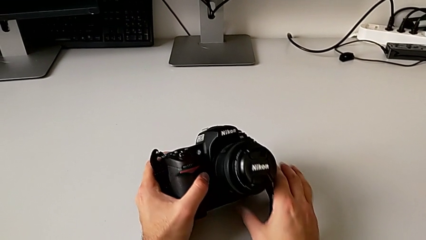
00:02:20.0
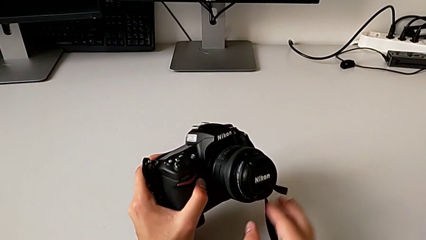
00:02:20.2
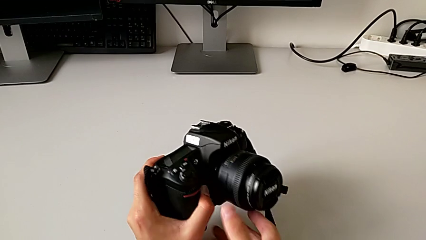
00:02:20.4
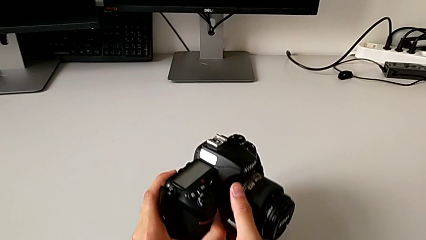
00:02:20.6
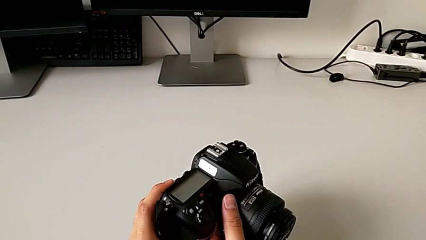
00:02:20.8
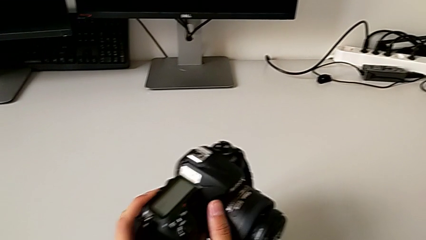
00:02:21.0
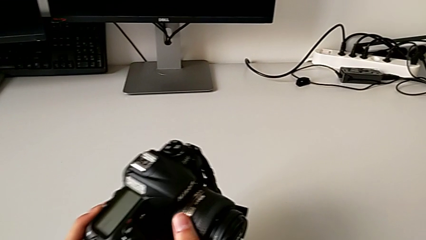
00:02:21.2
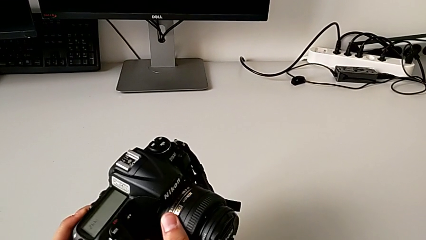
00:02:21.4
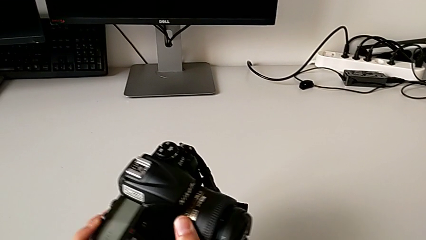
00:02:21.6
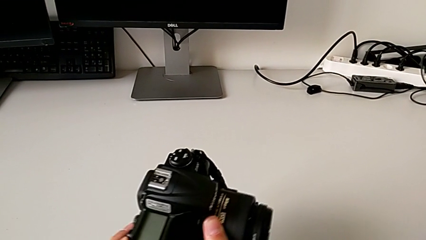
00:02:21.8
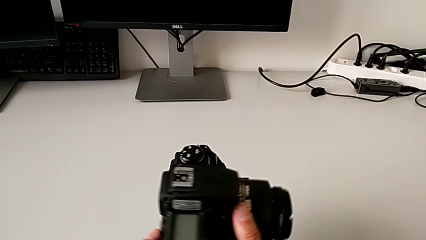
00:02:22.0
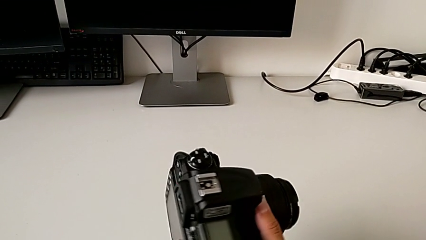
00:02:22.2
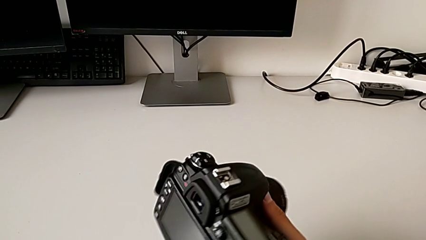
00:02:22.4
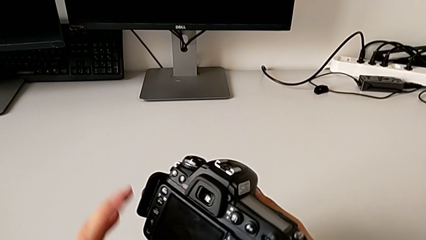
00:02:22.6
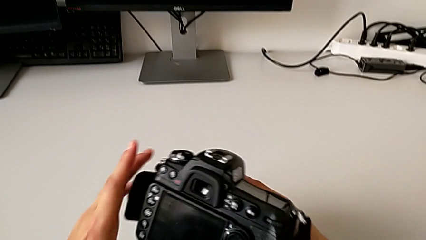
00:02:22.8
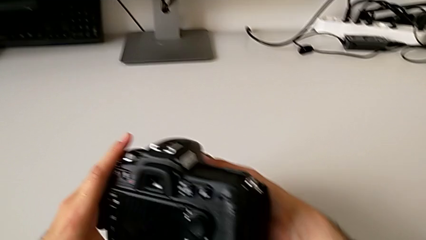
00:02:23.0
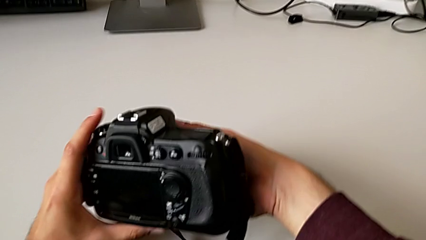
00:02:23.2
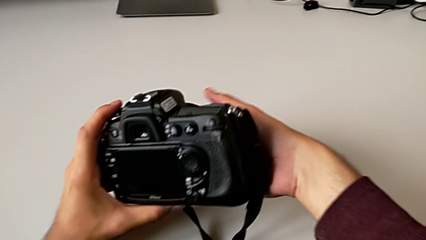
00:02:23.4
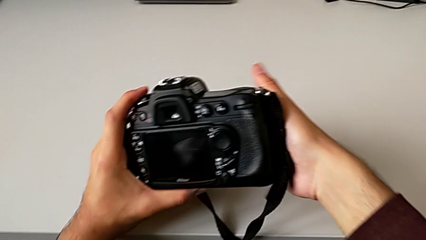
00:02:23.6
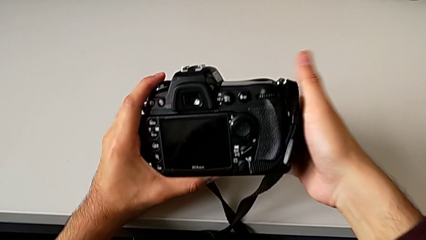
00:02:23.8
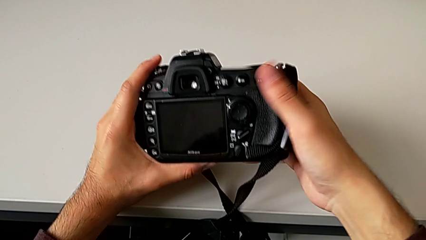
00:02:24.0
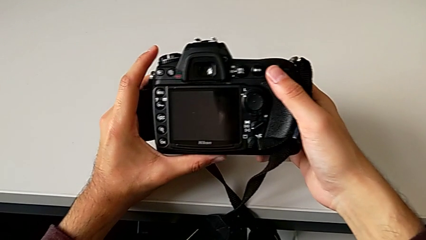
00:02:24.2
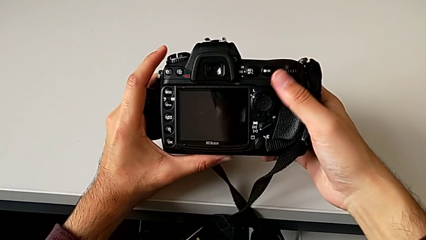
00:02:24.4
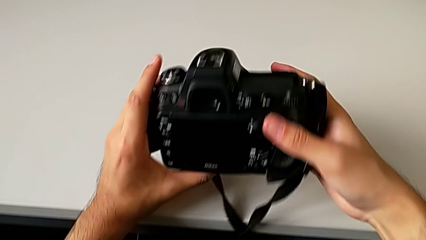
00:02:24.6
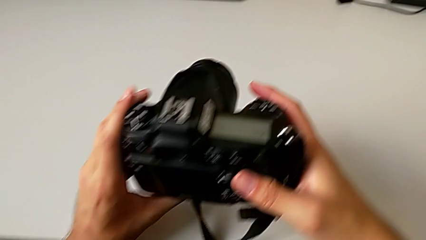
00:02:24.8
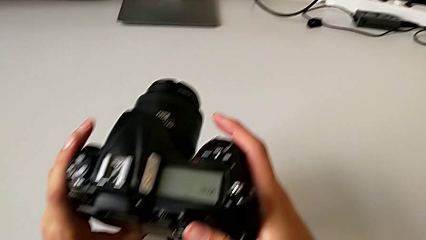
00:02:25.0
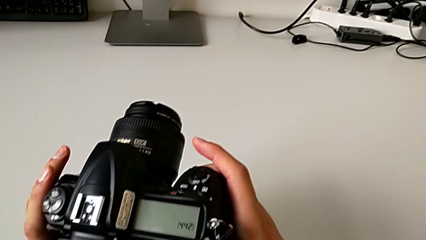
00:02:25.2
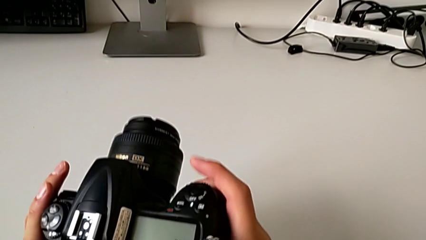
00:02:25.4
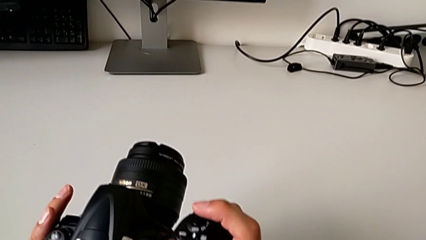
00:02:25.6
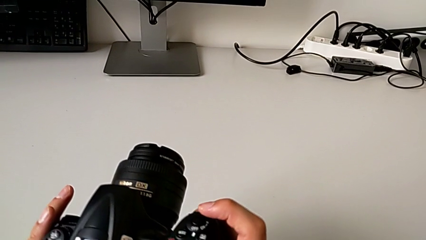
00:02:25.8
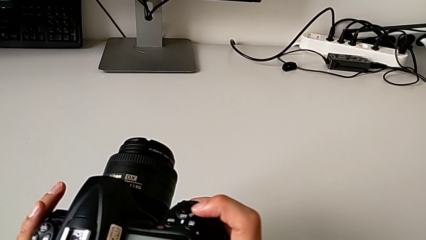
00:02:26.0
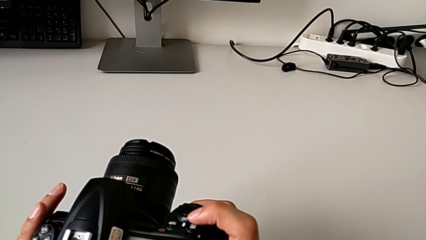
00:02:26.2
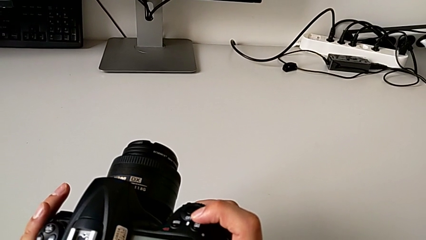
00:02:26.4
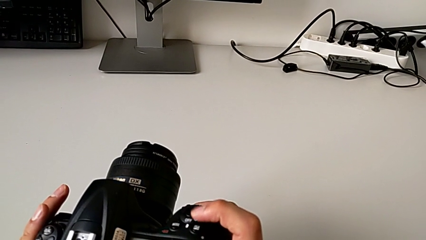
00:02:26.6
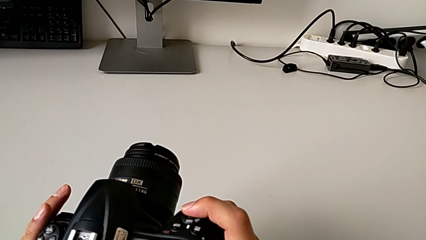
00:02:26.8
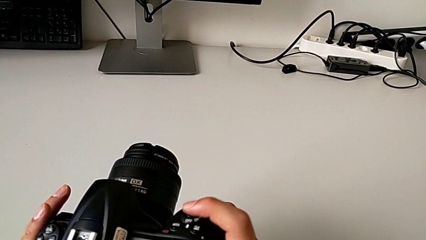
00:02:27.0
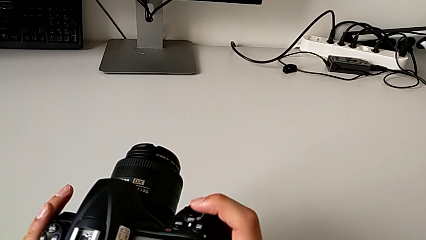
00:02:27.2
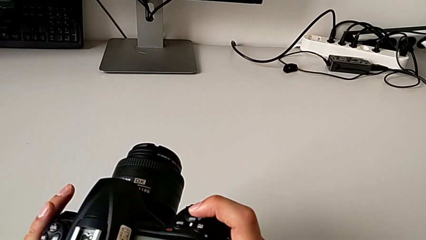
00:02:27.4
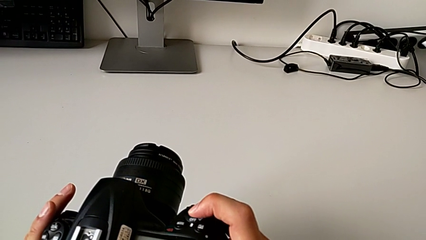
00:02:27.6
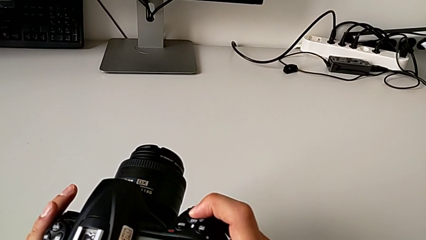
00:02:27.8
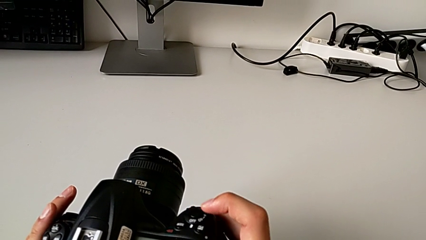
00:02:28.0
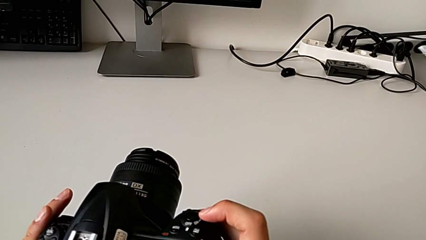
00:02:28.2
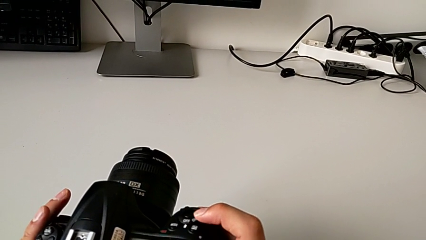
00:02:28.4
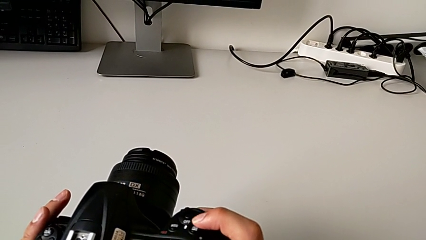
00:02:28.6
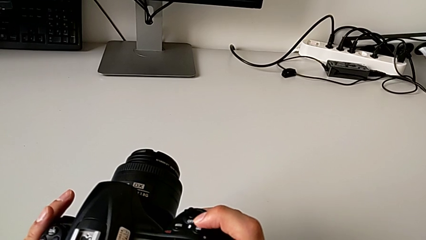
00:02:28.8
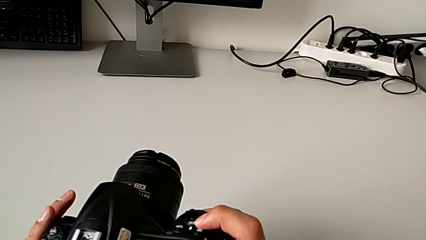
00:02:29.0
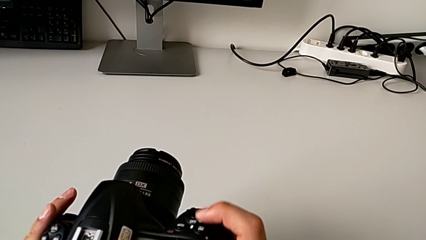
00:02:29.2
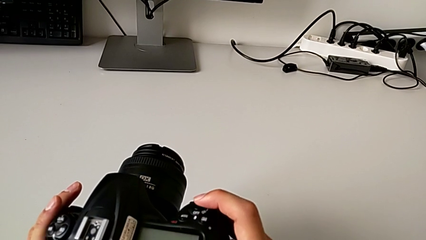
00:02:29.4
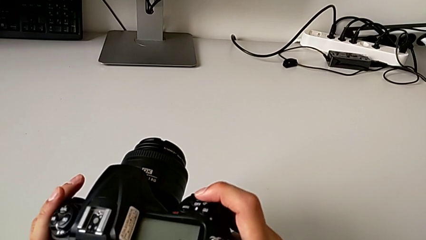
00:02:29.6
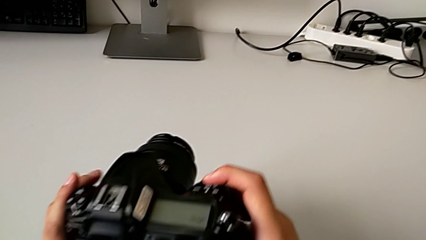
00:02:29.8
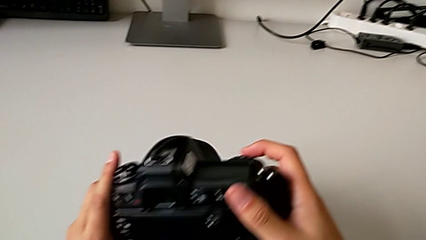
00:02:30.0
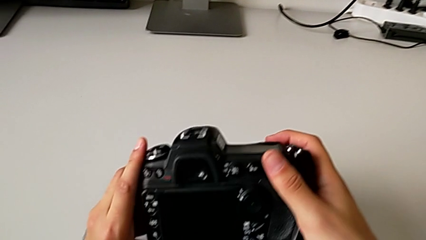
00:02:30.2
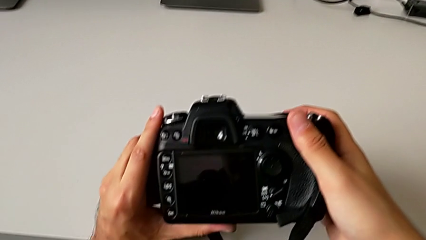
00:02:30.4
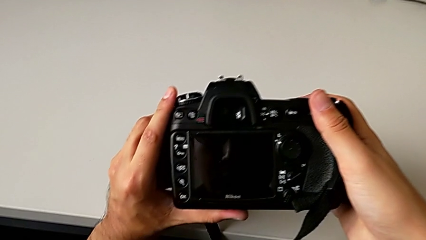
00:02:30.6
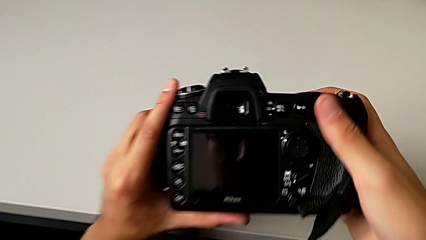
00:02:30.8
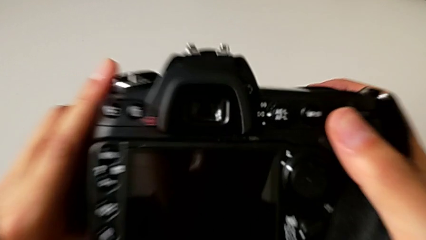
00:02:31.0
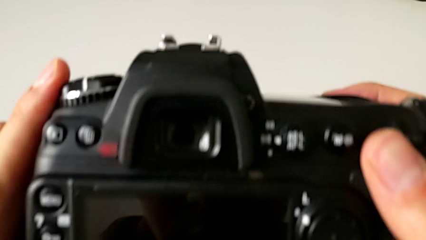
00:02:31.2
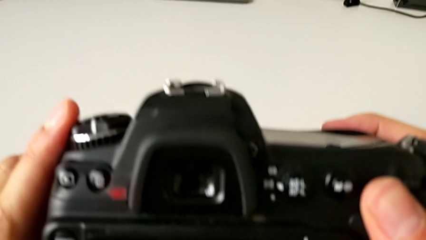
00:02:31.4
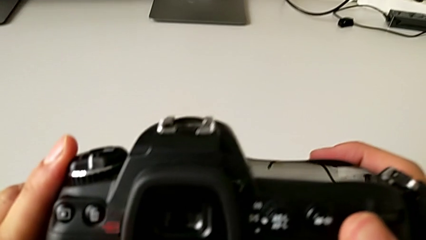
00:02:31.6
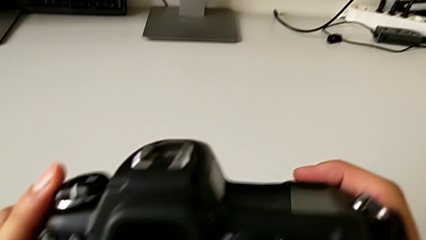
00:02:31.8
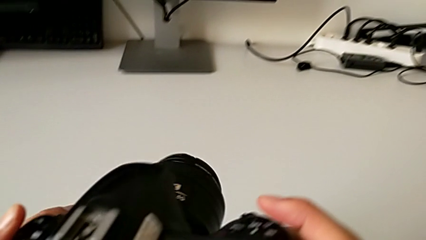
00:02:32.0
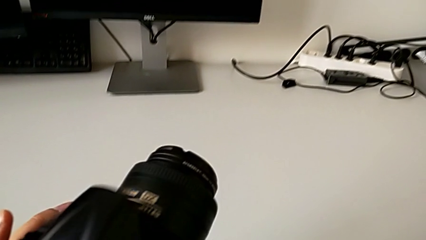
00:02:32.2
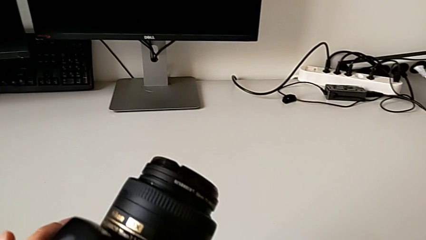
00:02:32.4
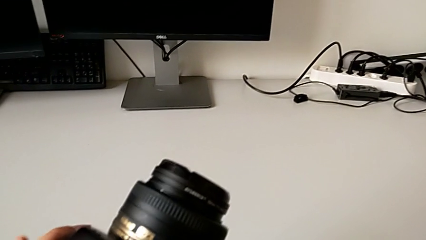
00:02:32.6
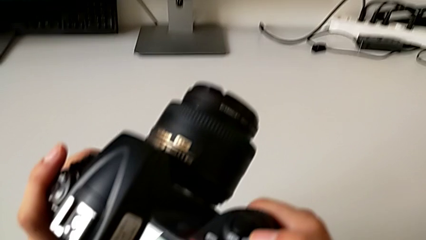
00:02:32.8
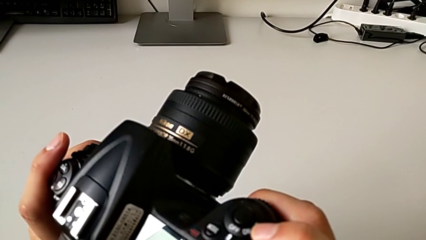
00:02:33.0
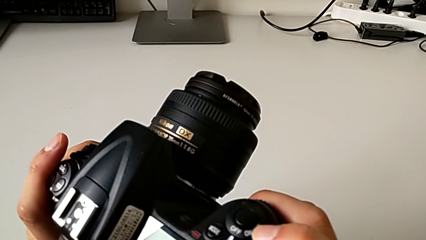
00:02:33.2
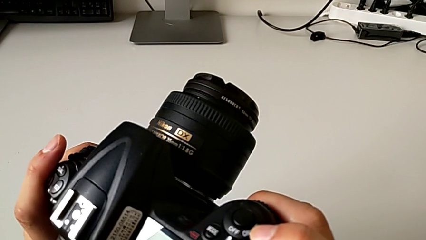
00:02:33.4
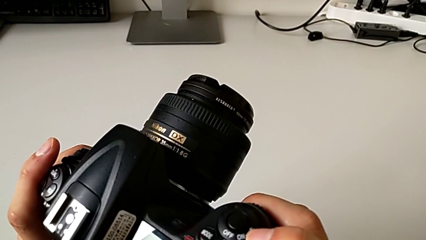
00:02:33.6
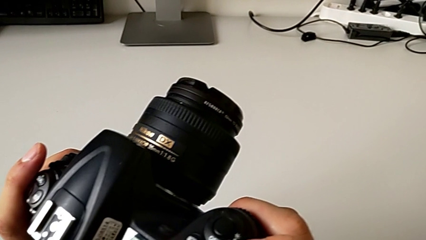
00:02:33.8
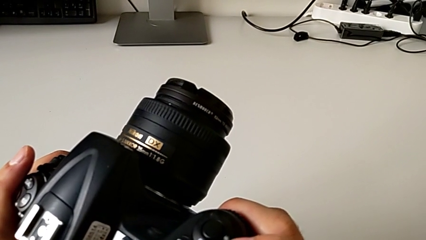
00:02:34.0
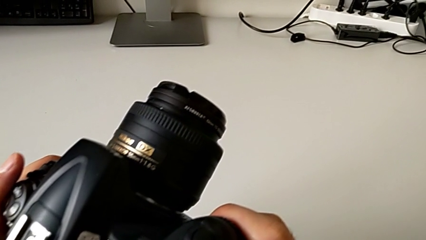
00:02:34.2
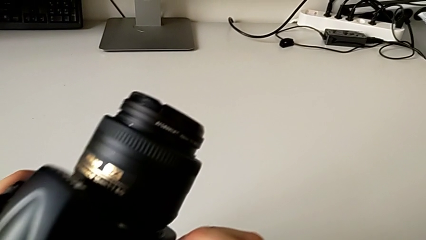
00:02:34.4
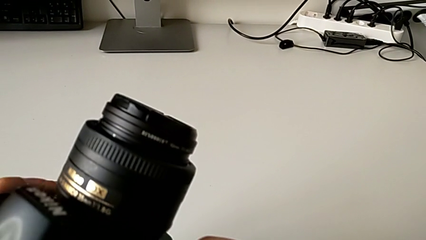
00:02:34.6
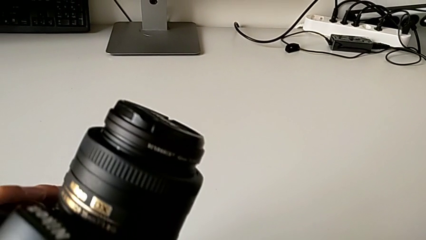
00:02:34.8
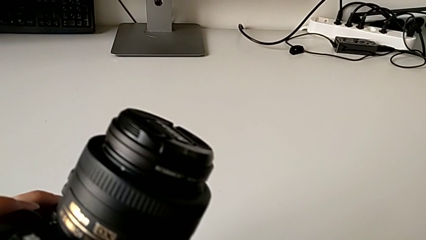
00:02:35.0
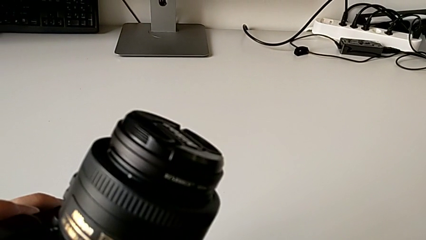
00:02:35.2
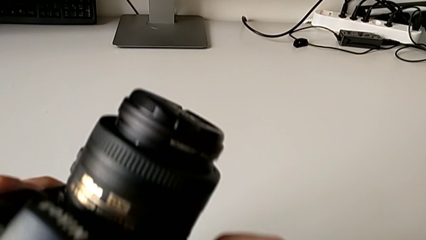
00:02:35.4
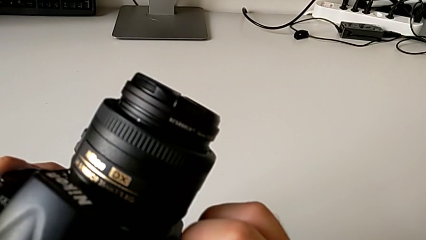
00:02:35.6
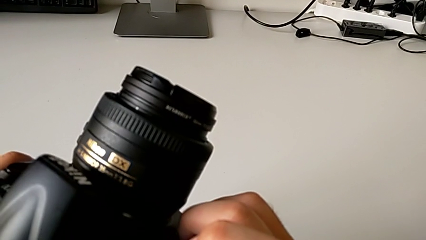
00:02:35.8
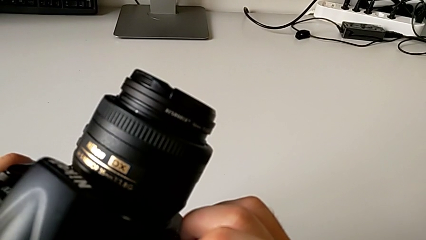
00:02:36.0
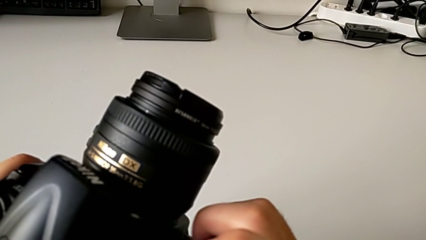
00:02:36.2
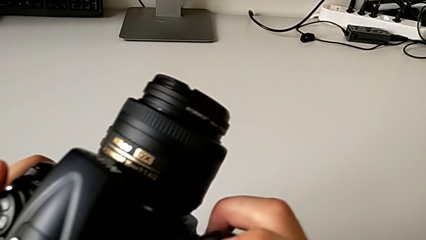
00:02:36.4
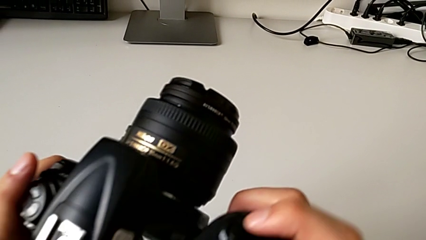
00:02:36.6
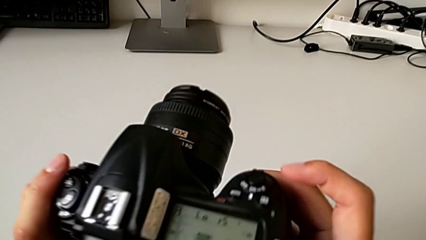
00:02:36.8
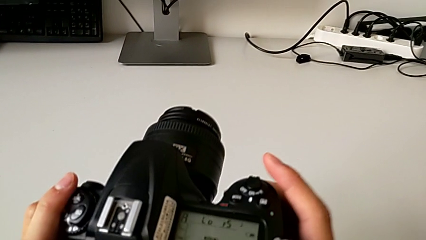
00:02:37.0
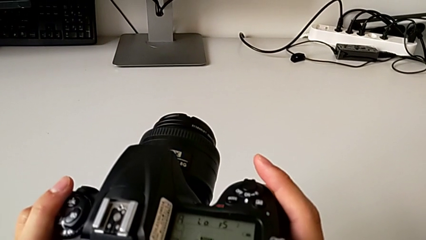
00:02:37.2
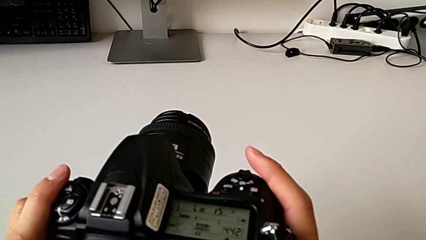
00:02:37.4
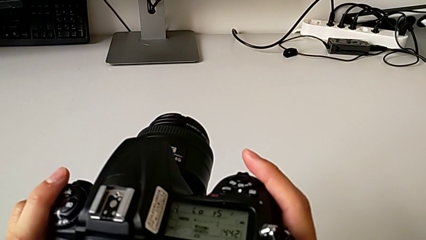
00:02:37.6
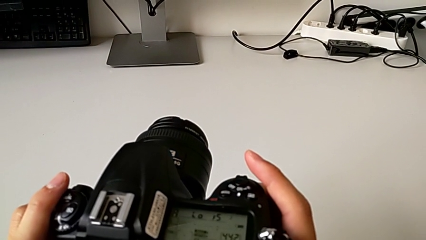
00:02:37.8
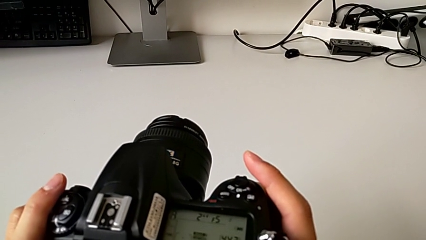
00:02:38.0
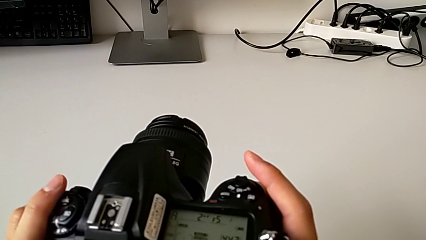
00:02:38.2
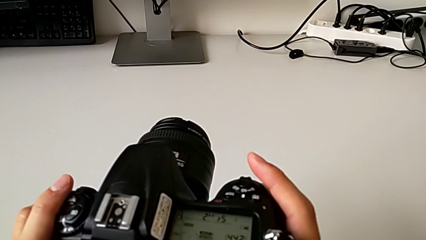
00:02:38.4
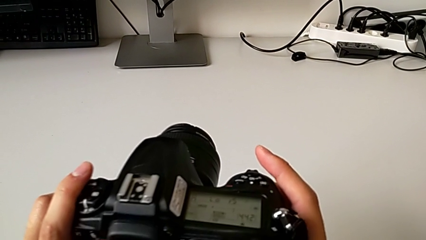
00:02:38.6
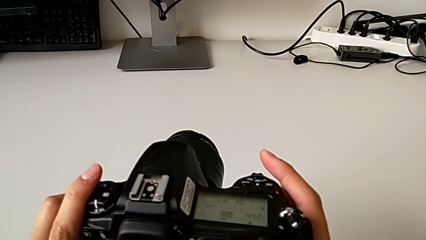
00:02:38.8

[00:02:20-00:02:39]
The camera wearer turns on the DSLR camera. They rotate the DSLR, press the power button, press the top button and slide the power button.
